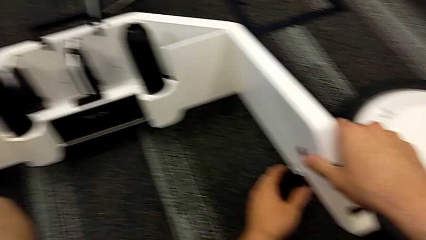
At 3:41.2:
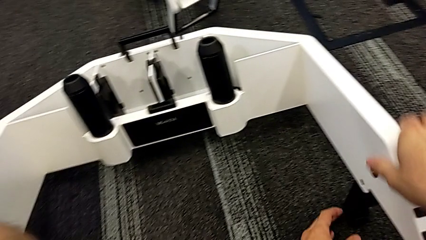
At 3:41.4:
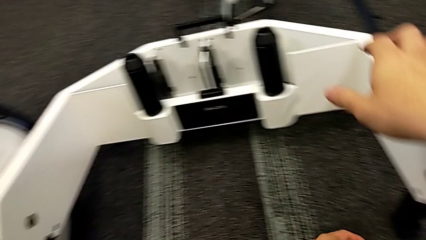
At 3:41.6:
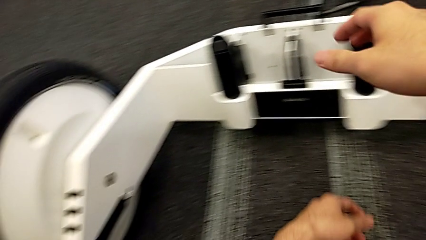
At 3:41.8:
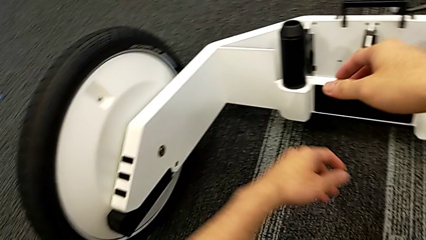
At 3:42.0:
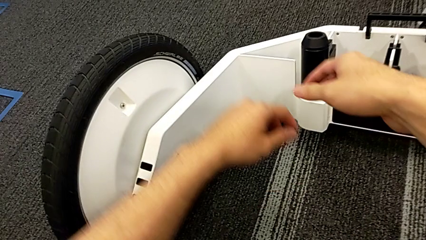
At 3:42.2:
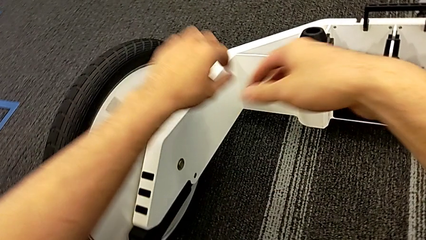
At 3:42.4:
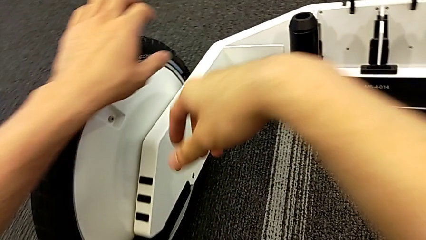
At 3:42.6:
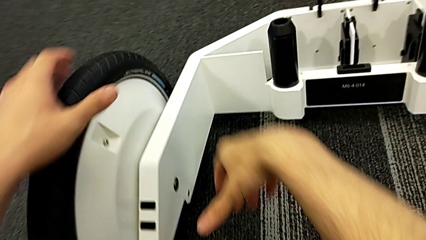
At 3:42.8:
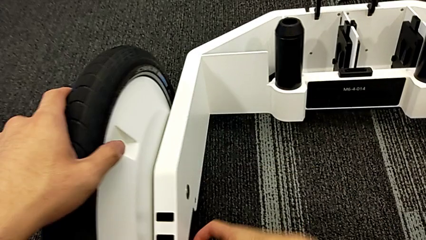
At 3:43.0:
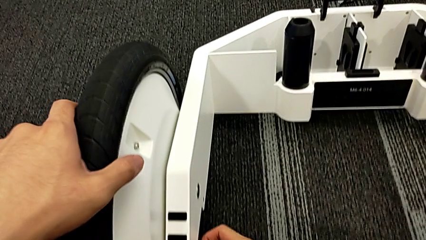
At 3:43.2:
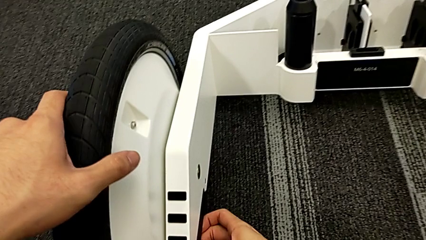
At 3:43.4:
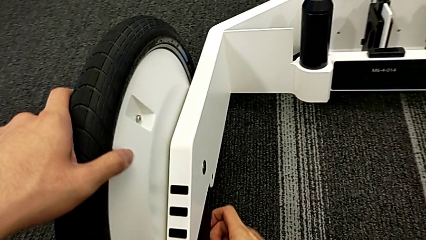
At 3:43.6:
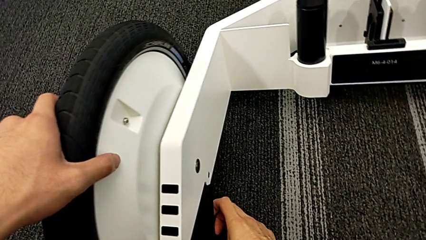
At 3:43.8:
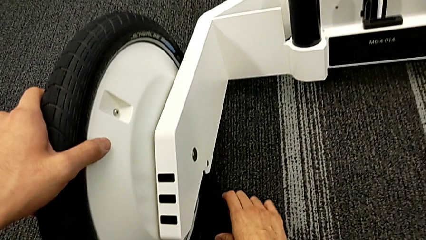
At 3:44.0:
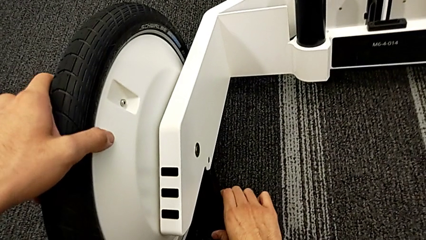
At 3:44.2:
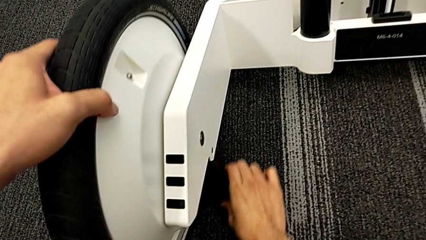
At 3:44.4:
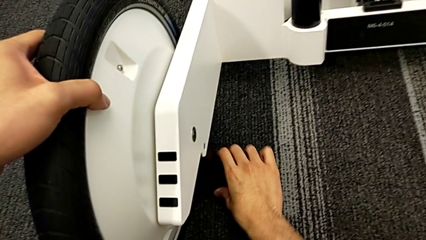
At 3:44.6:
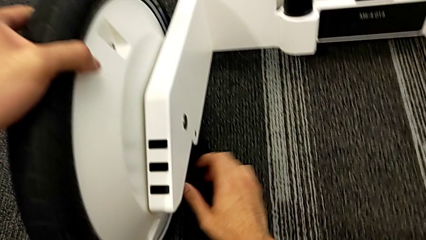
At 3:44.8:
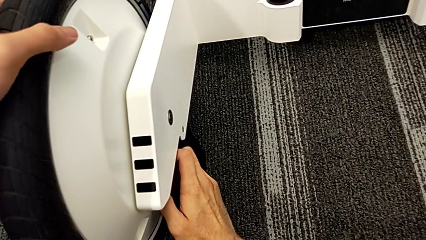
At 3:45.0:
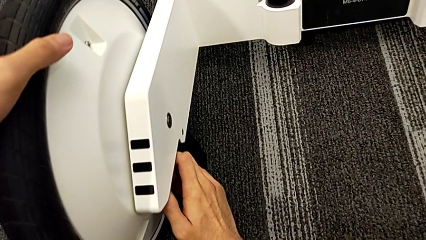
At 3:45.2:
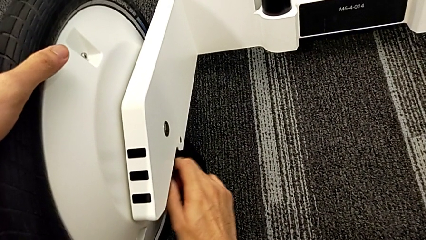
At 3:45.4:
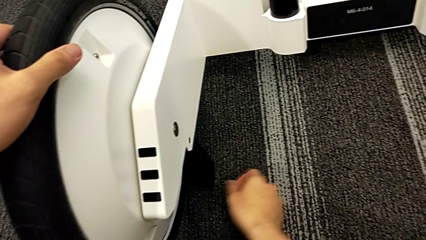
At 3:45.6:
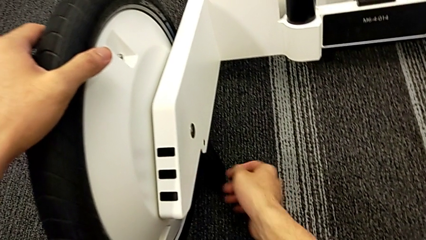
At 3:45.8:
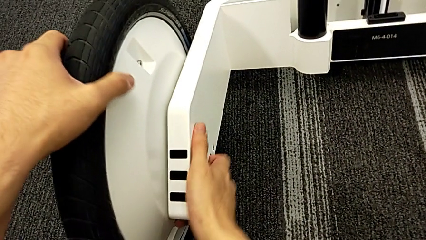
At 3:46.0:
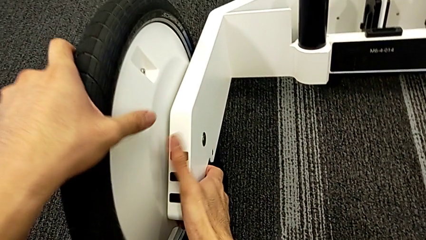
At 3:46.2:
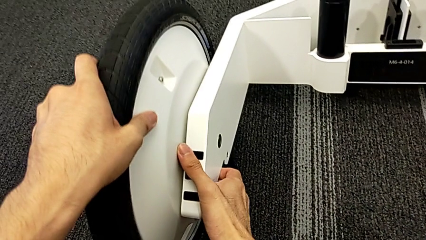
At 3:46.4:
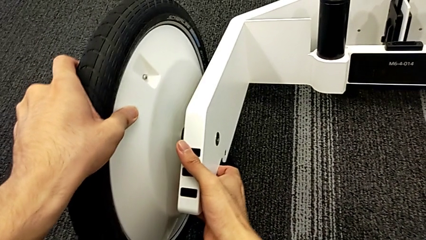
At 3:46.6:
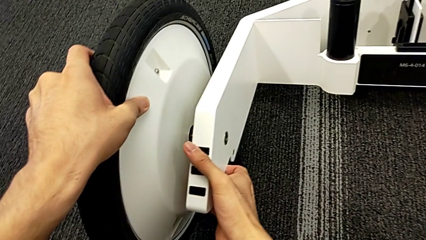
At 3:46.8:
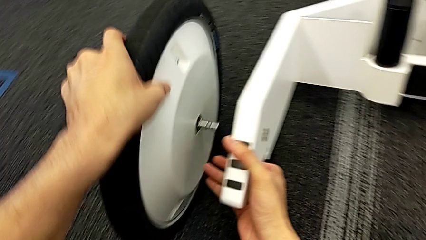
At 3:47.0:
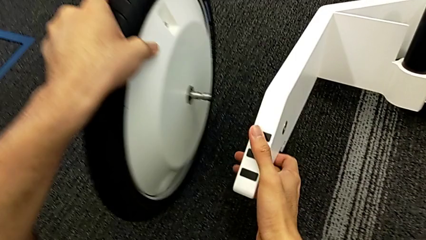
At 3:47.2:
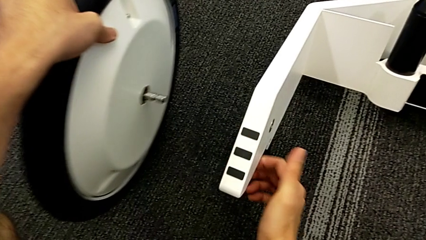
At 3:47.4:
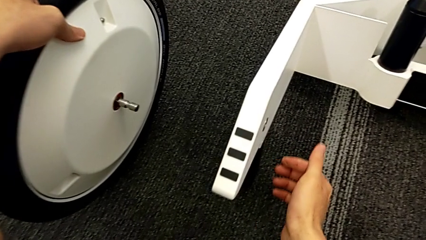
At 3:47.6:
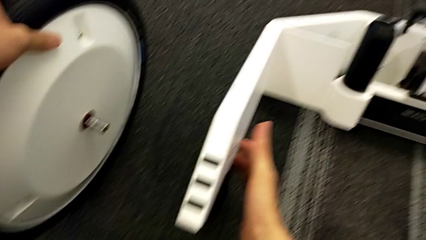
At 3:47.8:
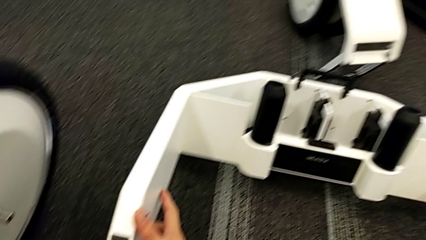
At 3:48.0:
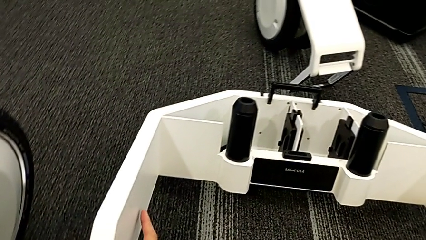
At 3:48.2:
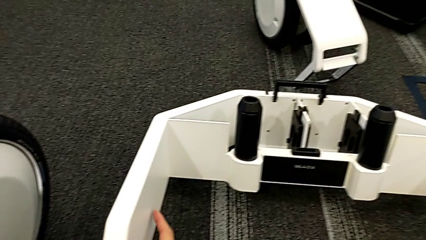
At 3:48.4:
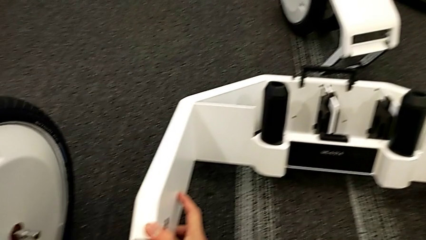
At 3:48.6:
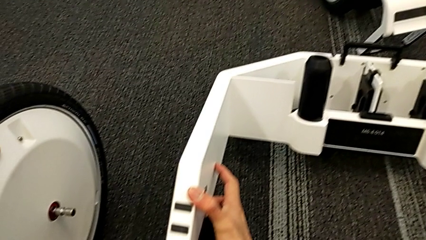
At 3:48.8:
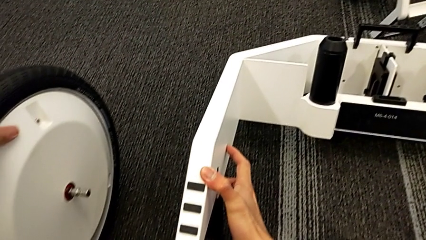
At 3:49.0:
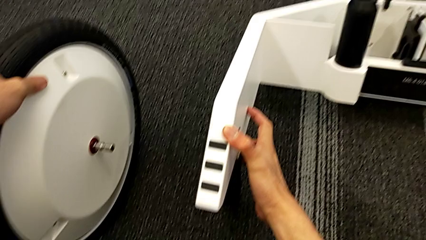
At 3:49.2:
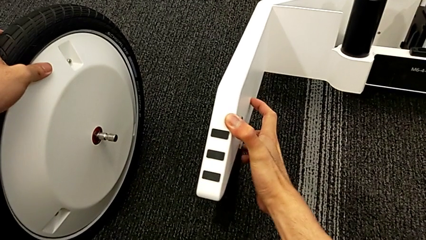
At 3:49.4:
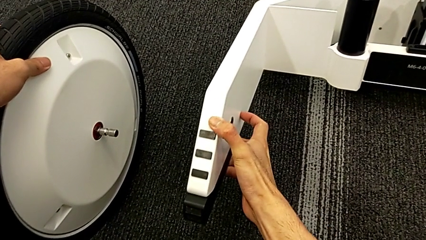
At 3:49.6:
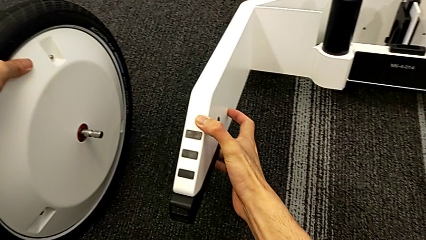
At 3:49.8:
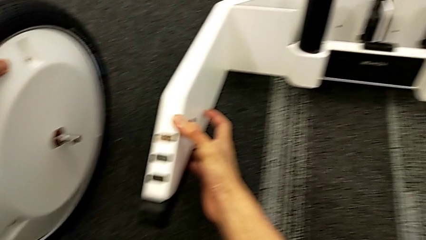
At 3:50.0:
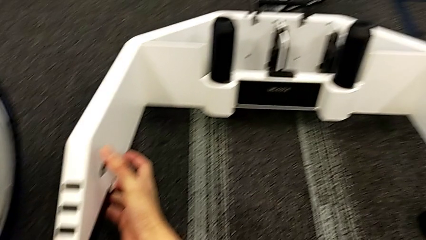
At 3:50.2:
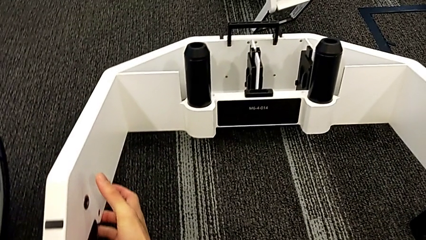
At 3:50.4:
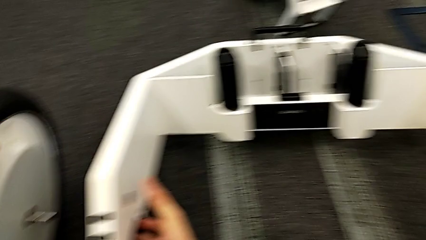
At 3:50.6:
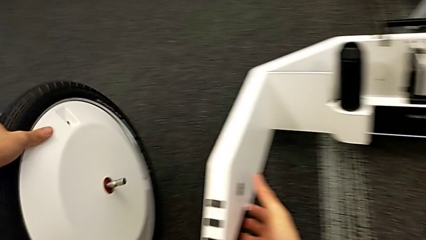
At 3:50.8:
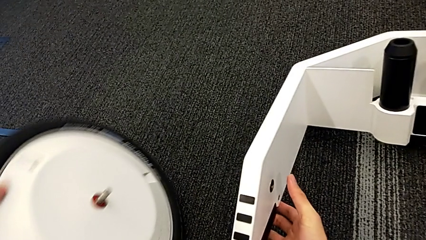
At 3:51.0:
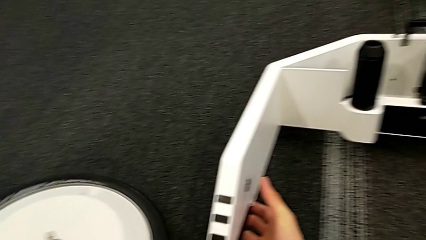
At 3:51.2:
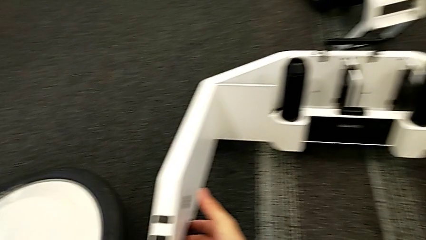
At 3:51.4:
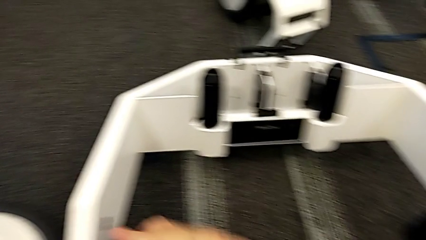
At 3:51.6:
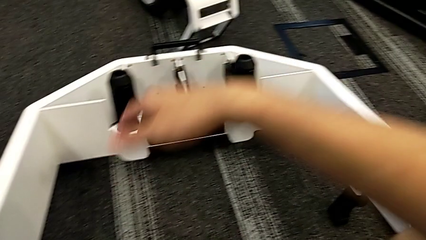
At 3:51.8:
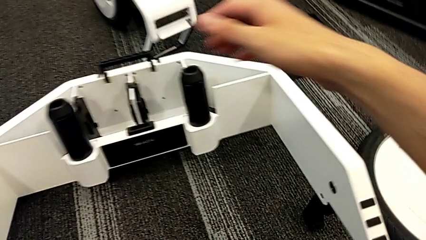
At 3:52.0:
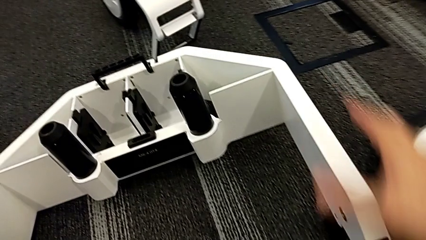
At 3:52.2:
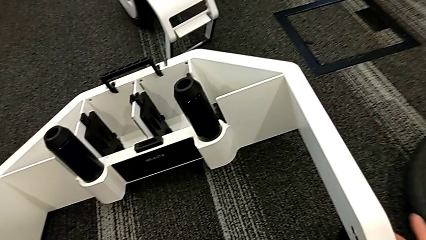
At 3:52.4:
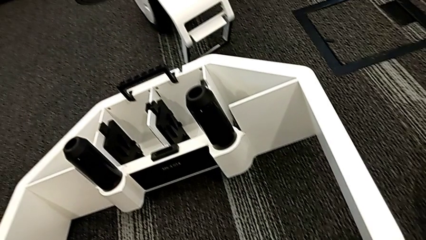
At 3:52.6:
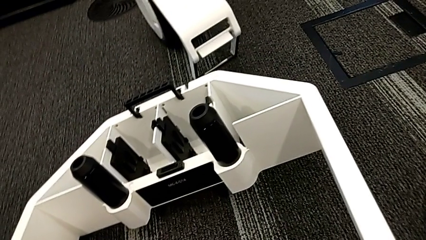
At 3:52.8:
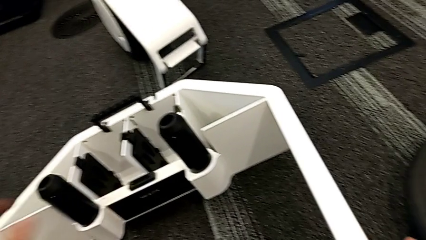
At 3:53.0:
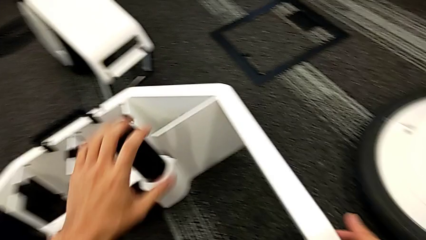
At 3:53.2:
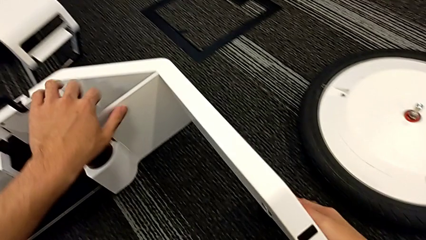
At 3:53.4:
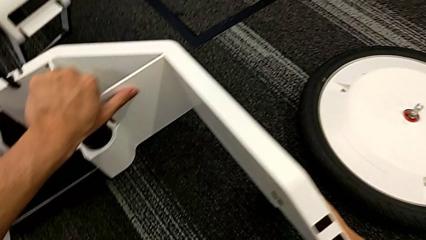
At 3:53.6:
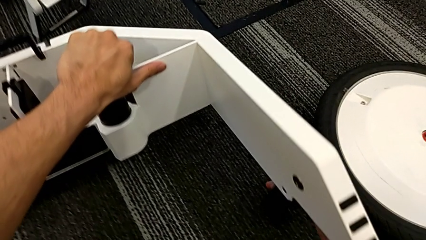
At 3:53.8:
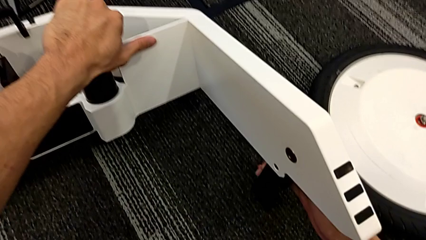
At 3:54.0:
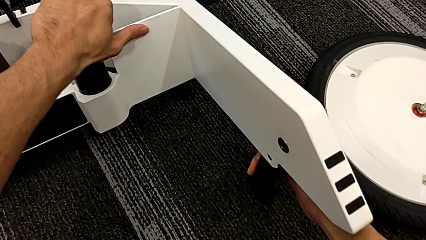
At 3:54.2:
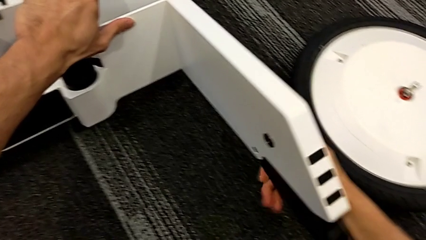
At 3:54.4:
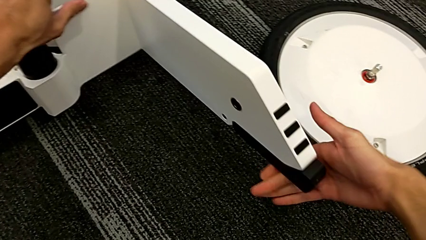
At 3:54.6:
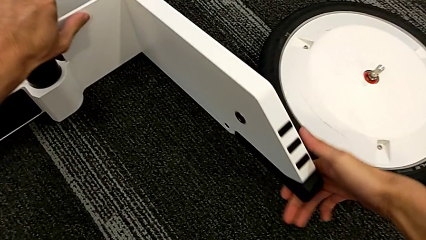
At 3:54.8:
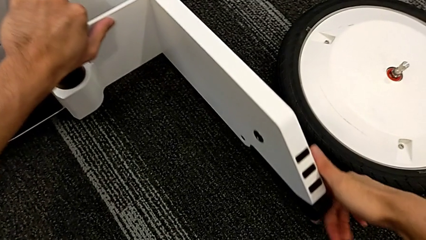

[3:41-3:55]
The camera wearer is disassembling the wheel unit. They grab the second wheel, unlock it and withdraw it. They lock the wheel, drop the second wheel and lock the wheel.

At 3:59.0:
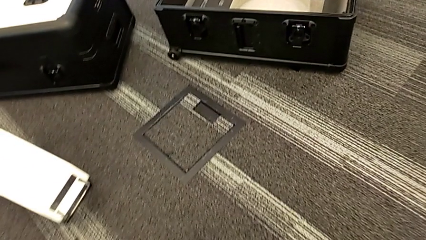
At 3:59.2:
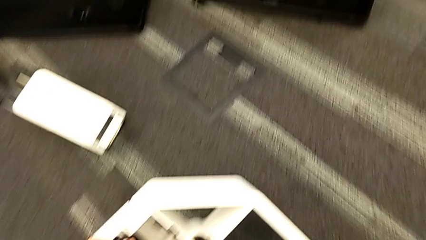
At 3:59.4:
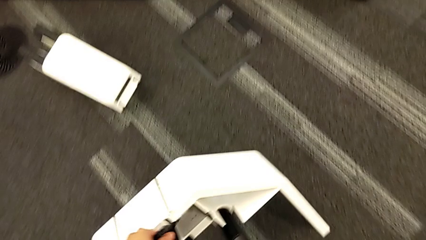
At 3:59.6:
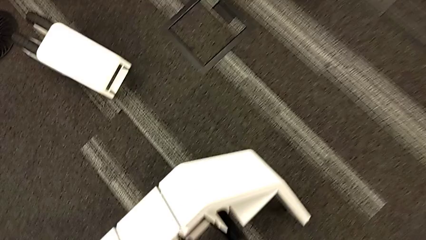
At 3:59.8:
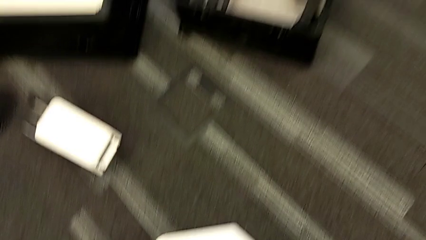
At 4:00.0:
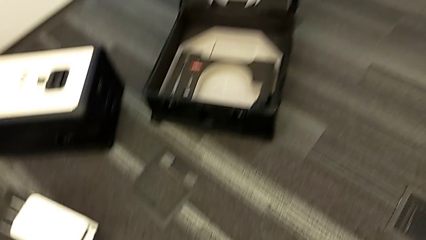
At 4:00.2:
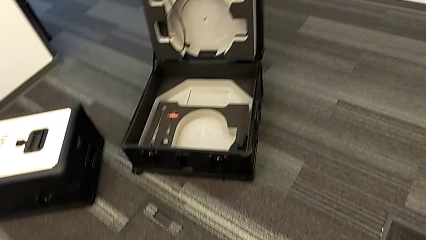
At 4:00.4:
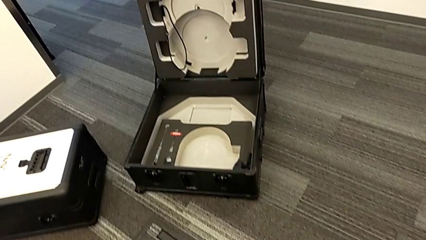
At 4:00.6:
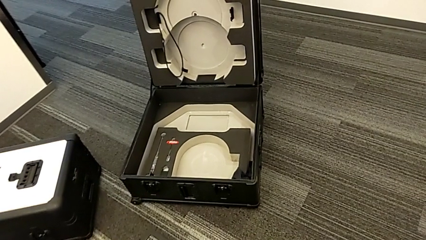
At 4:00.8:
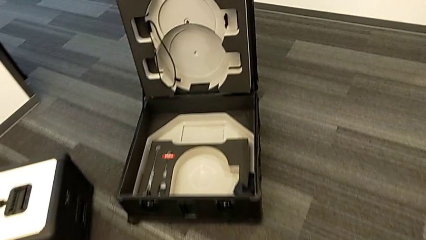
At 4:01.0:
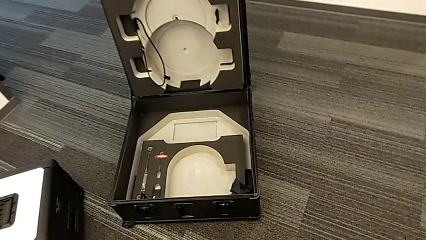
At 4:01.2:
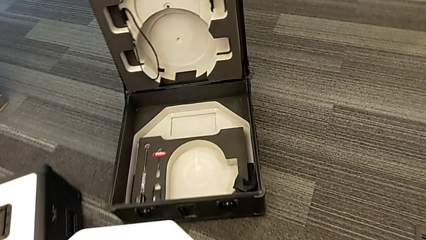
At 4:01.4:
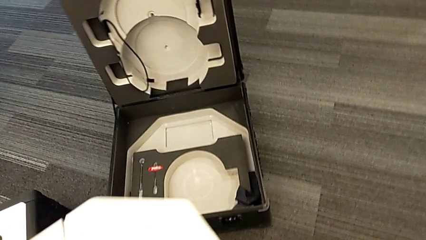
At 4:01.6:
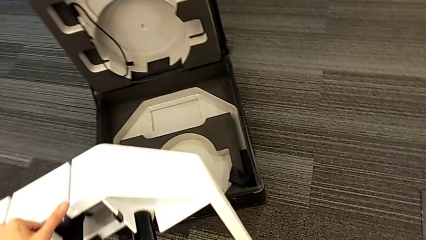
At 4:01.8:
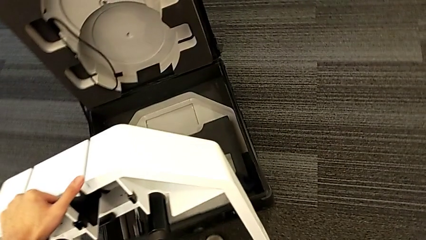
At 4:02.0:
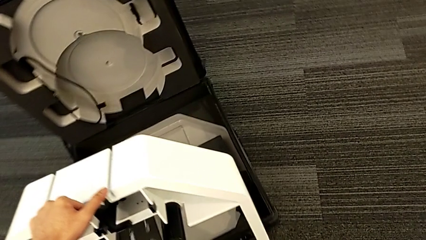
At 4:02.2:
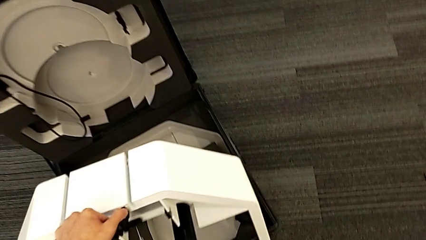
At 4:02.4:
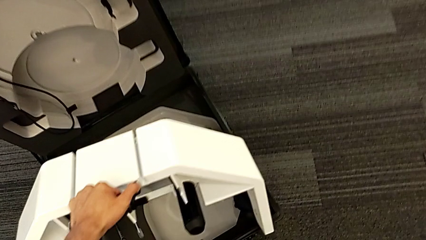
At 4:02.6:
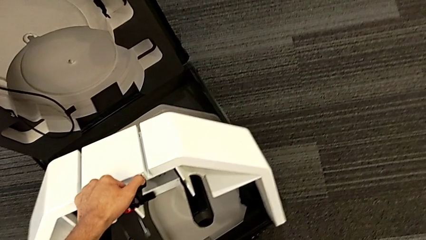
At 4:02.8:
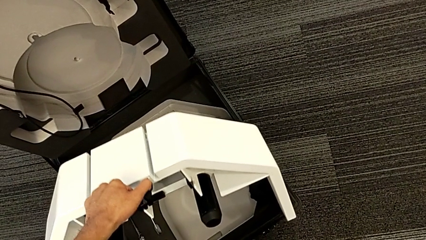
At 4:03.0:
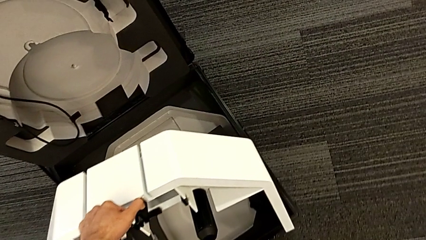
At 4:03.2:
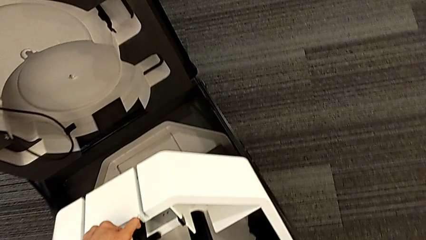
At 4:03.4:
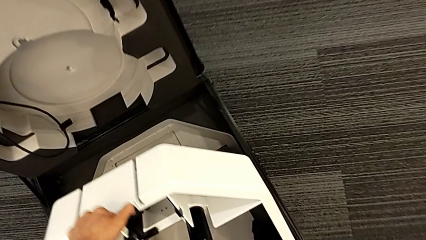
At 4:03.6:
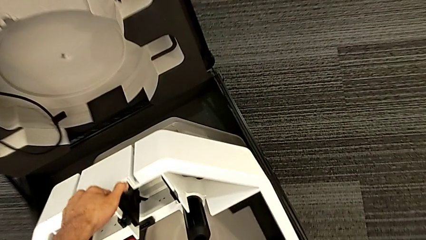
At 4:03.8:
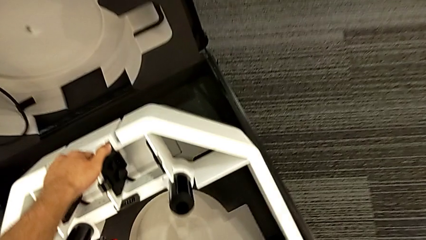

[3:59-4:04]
The camera wearer is placing the wheel unit and the wheels in the wheel box. They lift the wheel and begin to place it.
